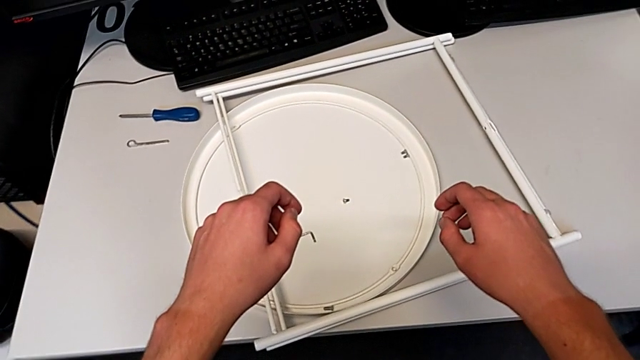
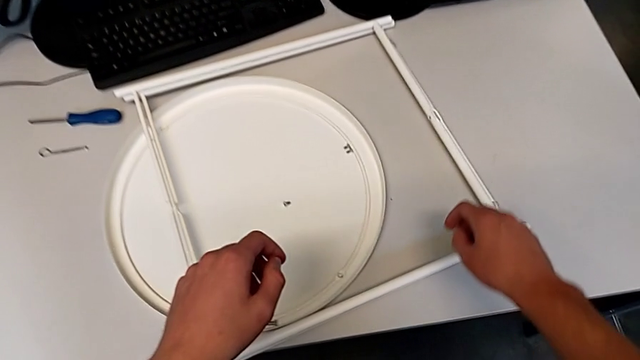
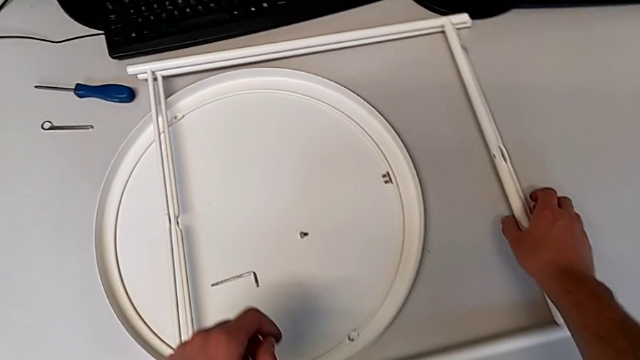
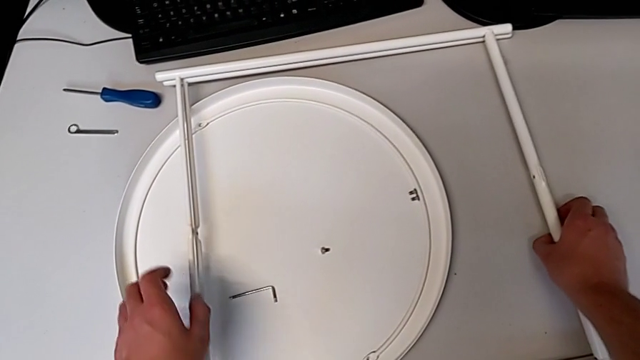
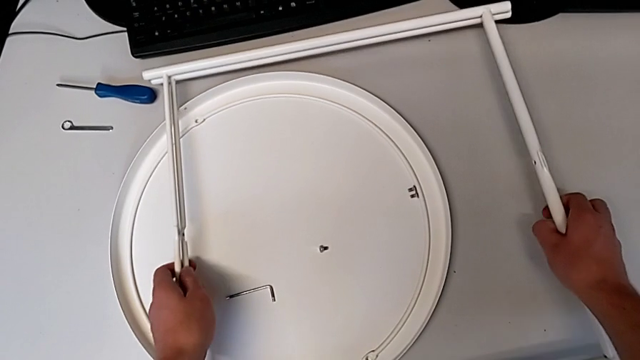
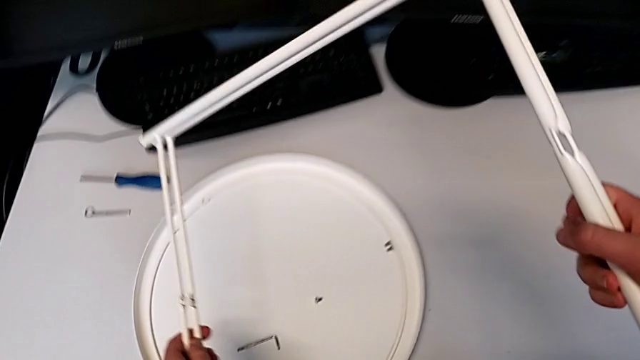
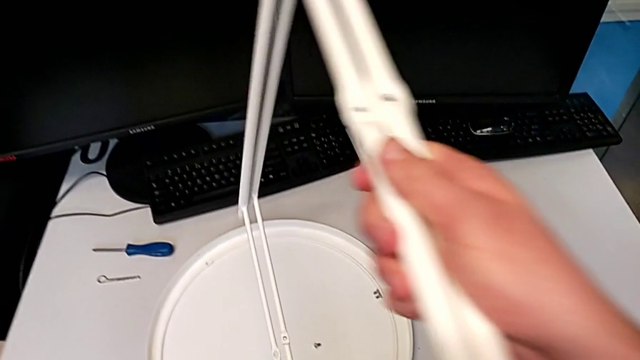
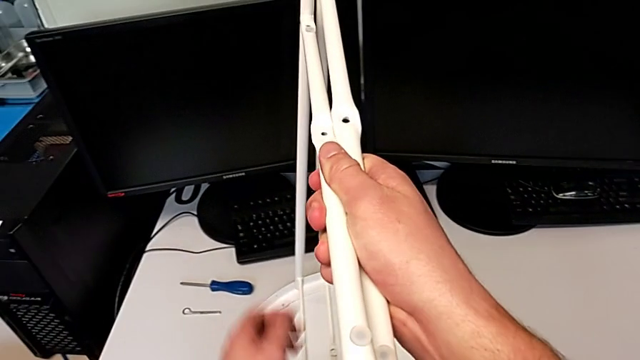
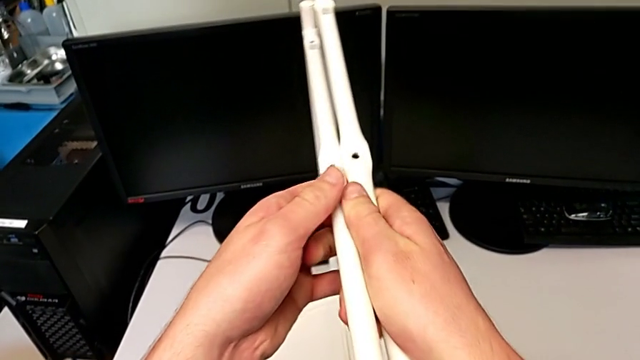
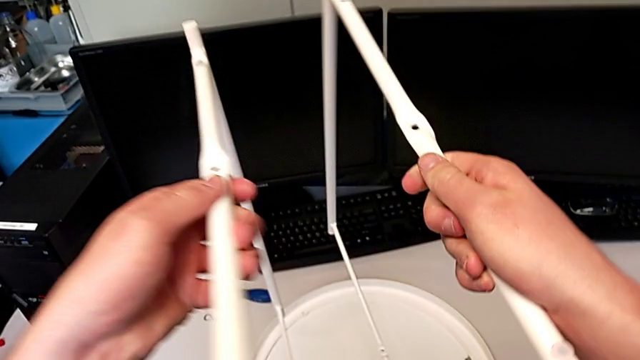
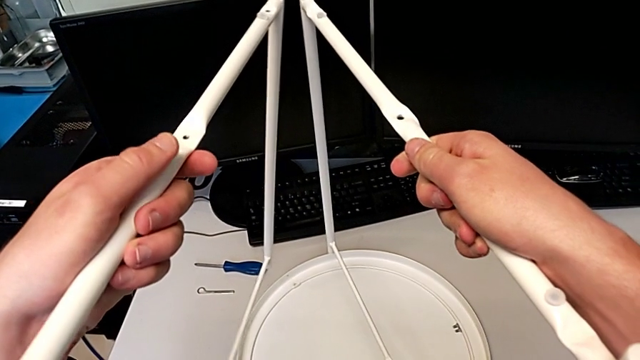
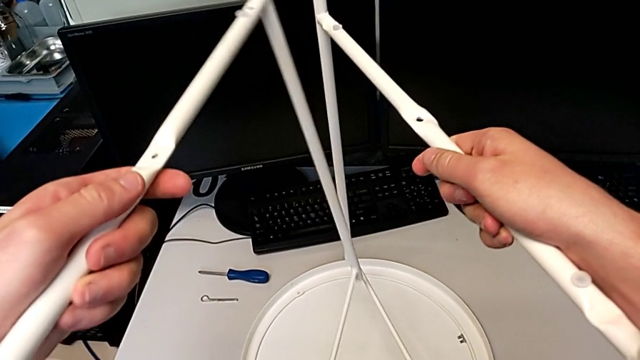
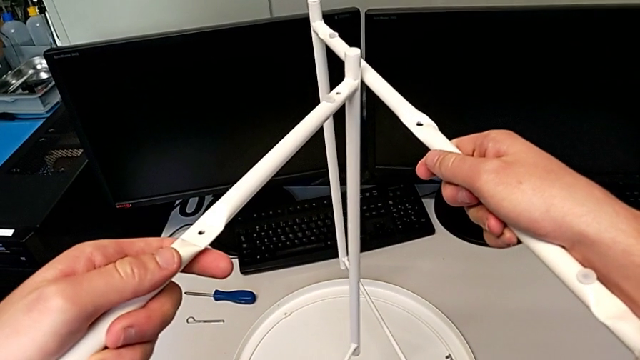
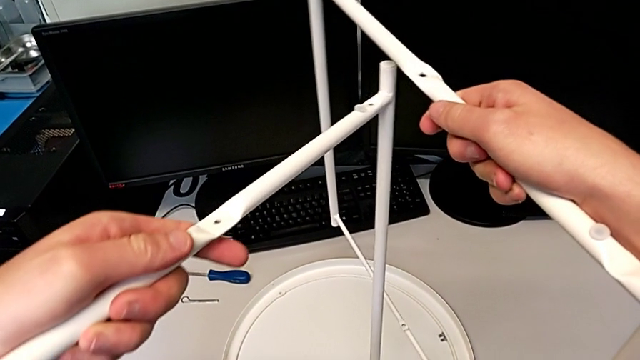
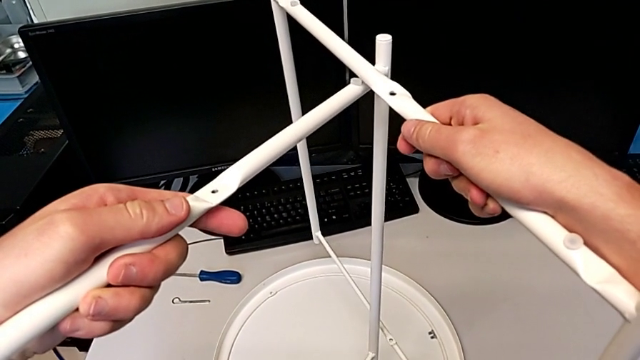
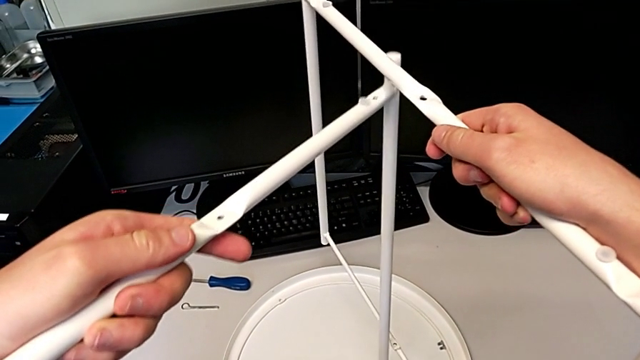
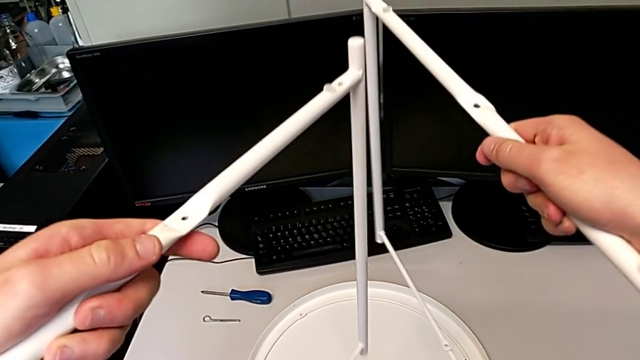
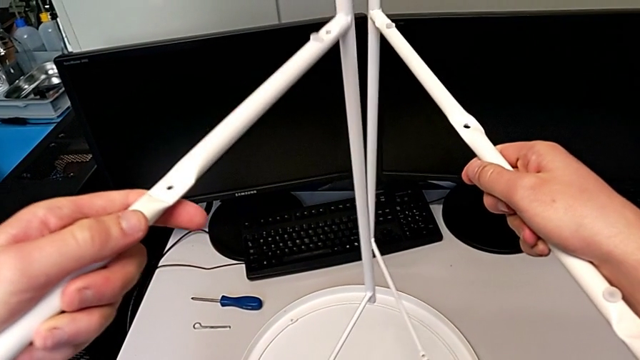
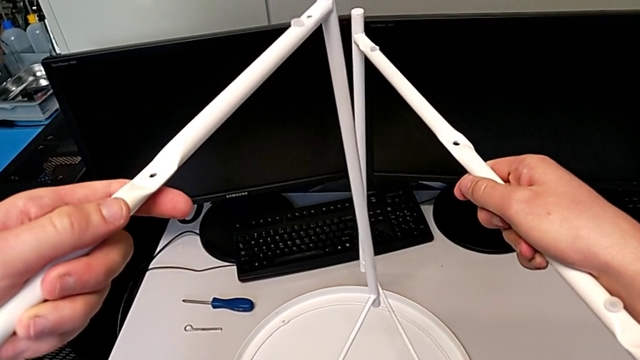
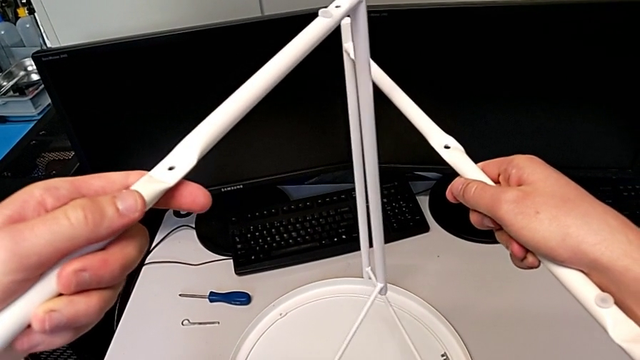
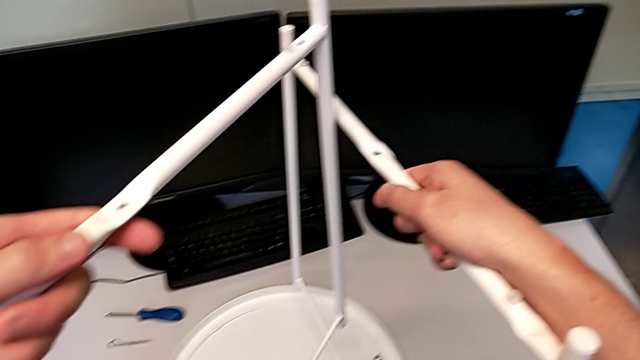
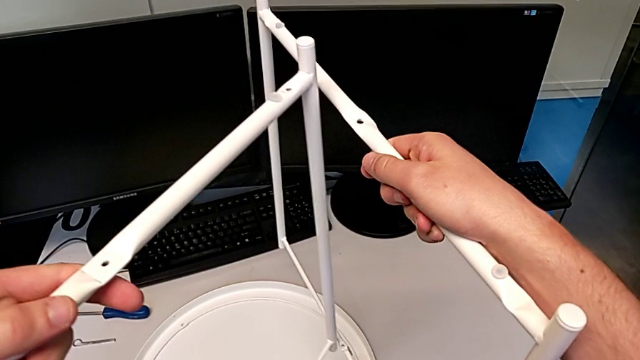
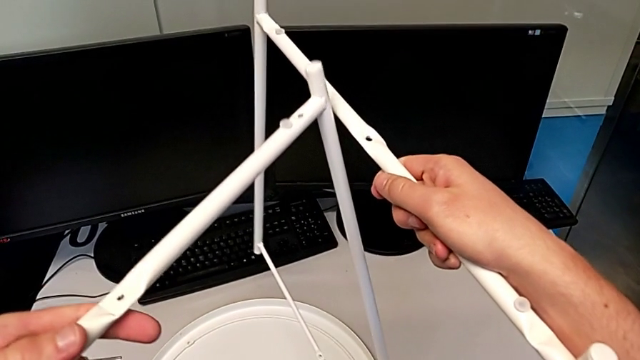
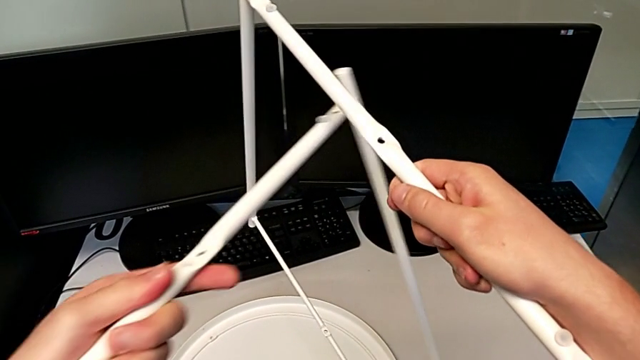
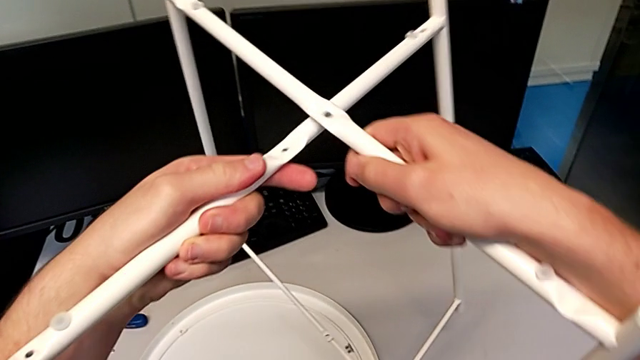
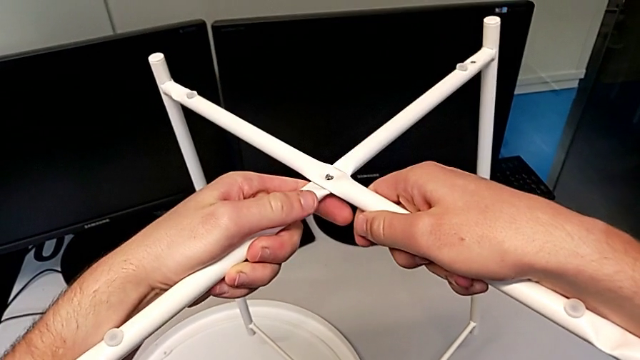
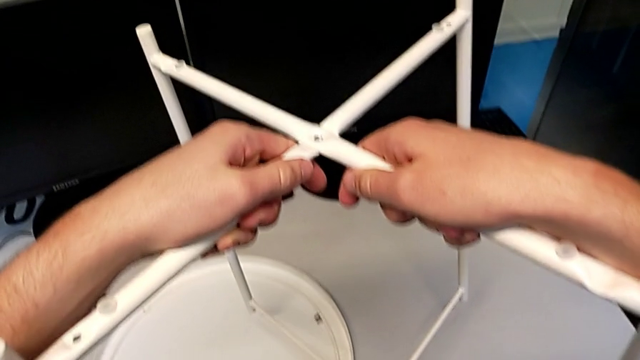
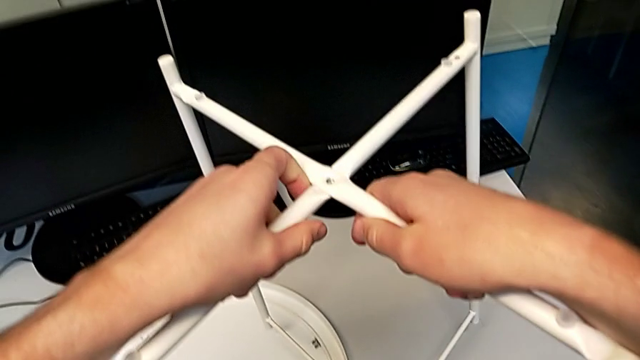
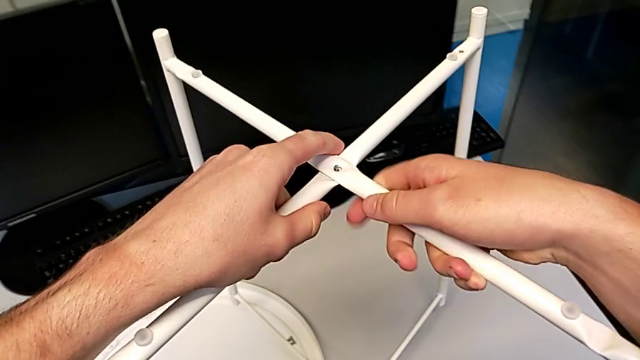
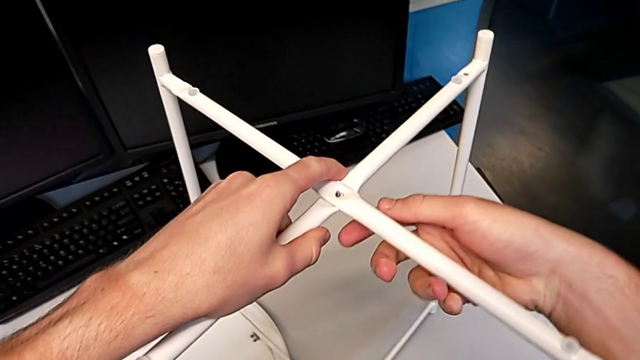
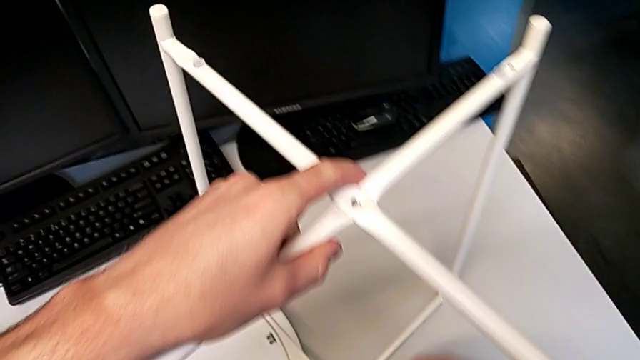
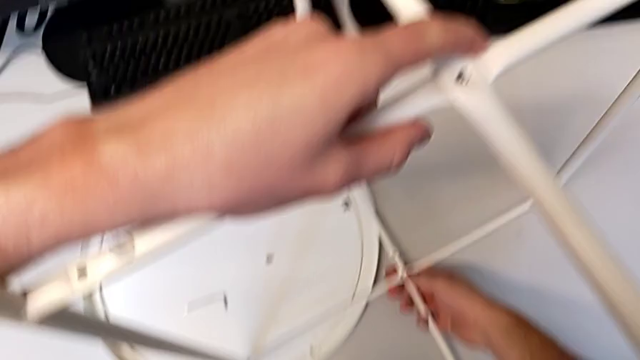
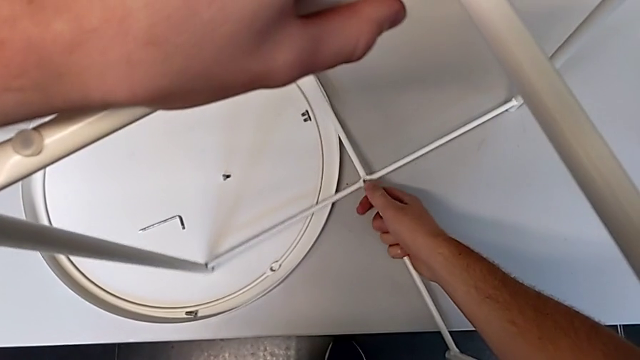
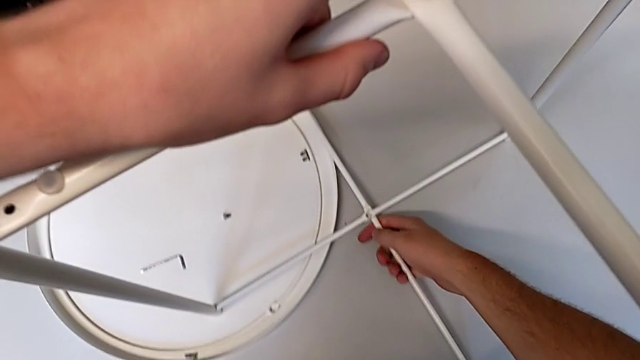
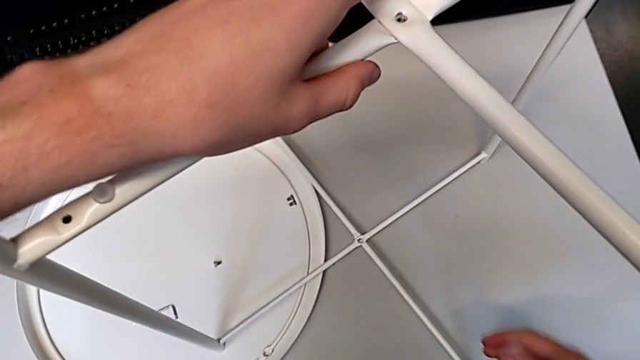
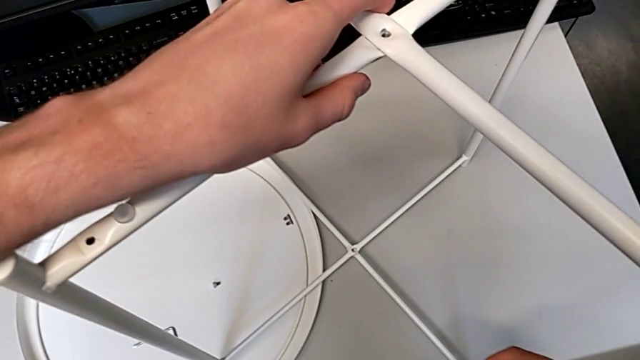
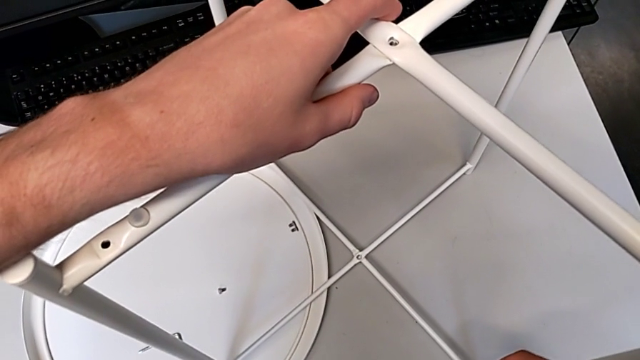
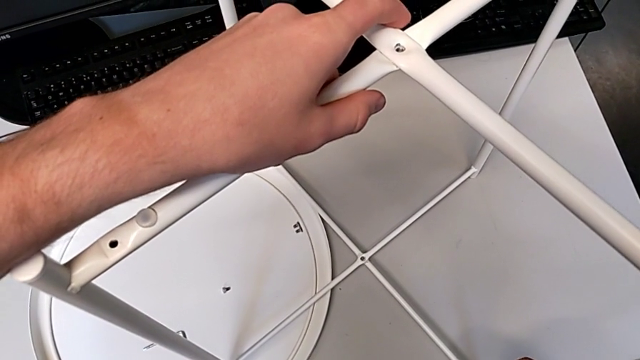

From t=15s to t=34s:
The camera wearer assembles the table legs. They grab the leg, lift it, rotate it, inspect it, align it, place it and align the bottom leg.

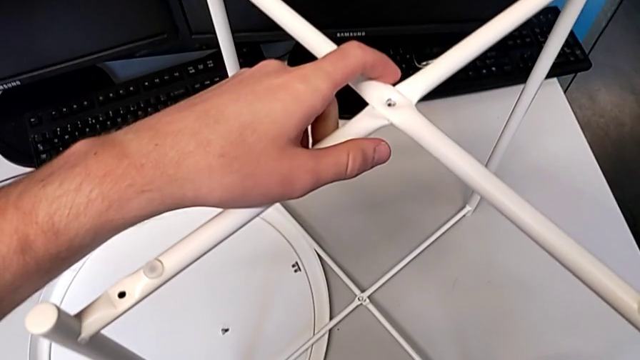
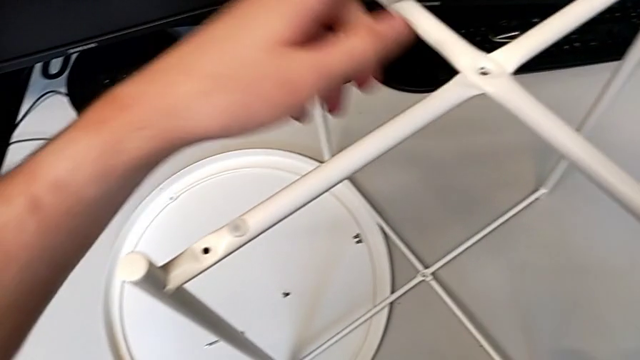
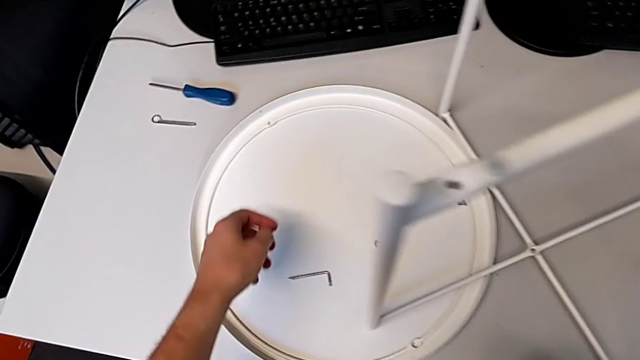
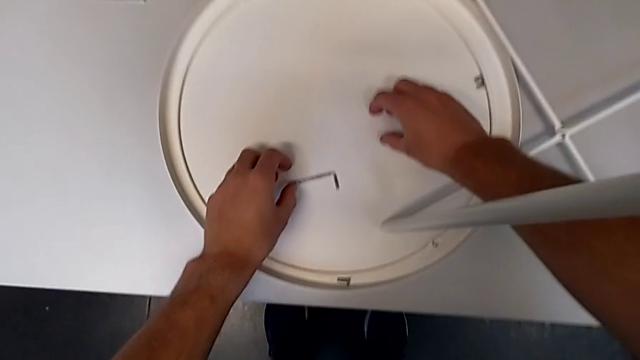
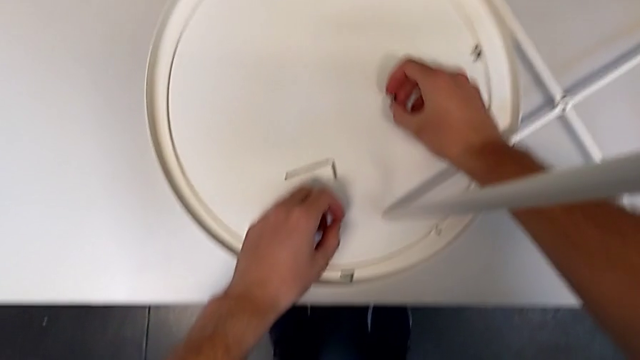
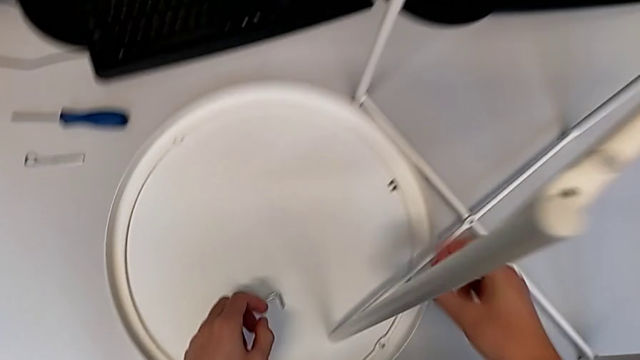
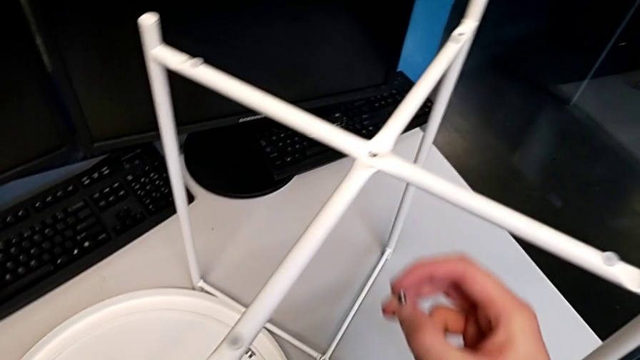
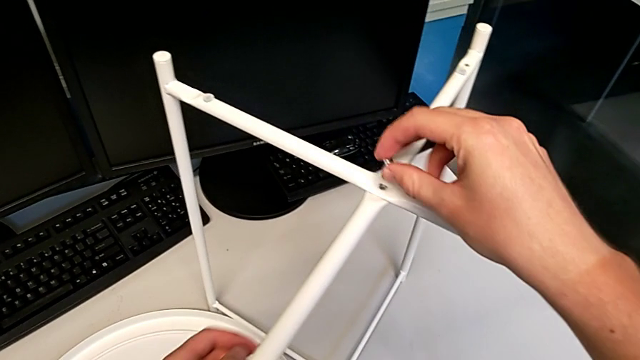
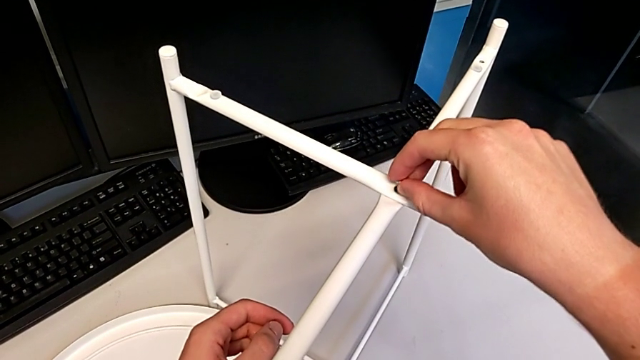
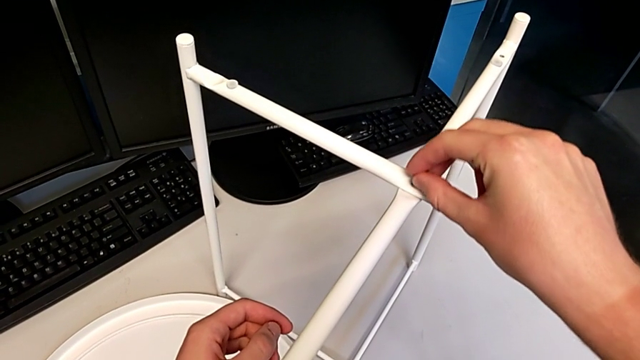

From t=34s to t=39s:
The camera wearer is screwing the hex socket head onto the top of the legs. They grab the hex socket head and lift it with the right hand.
